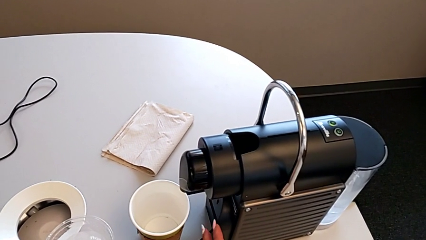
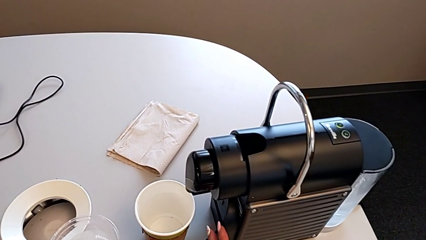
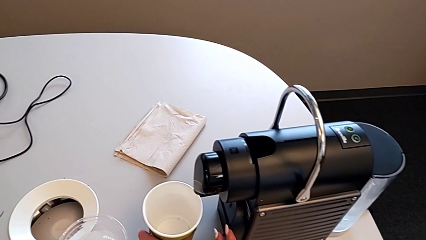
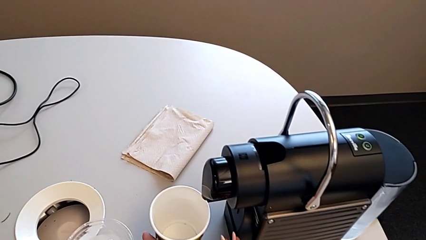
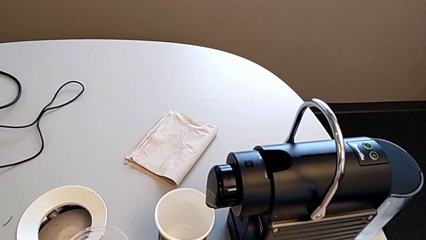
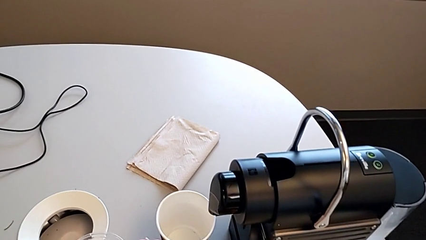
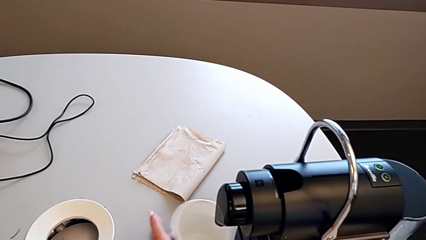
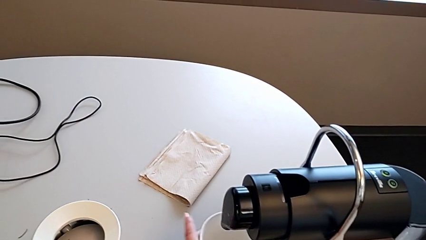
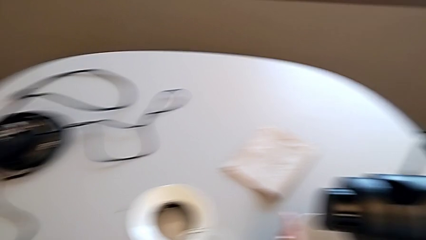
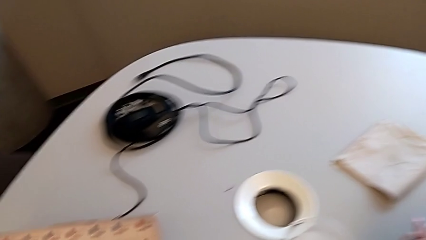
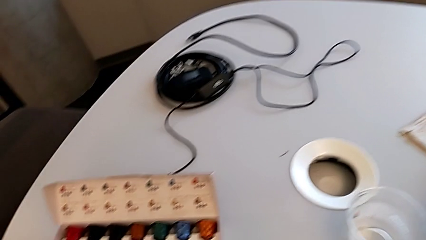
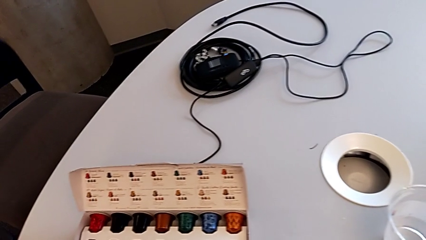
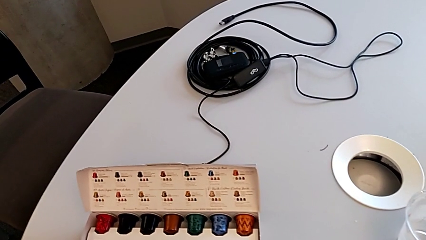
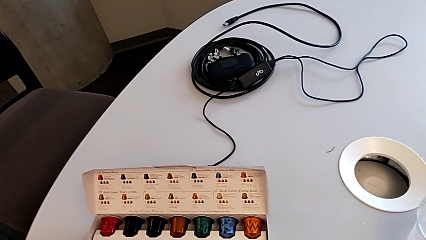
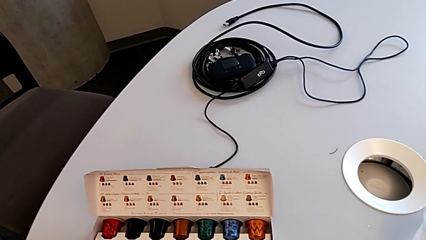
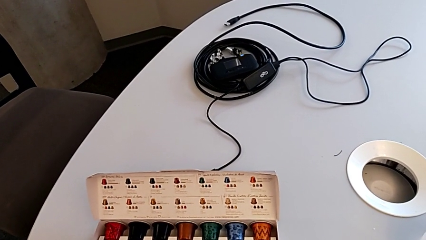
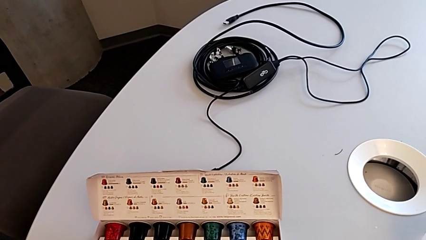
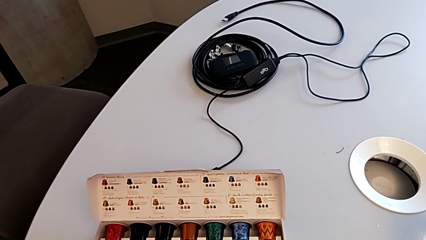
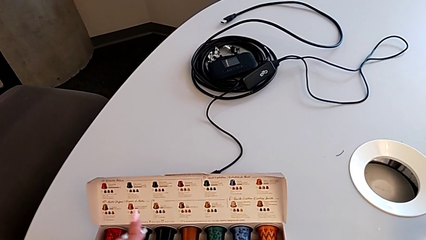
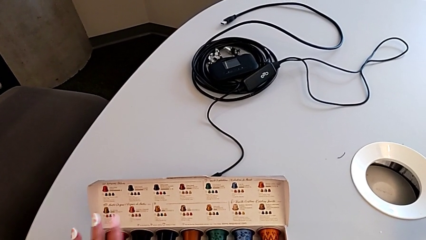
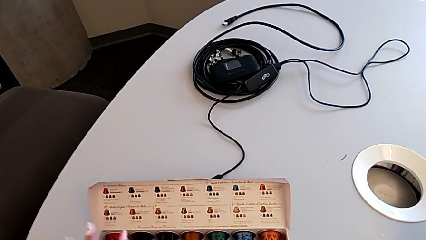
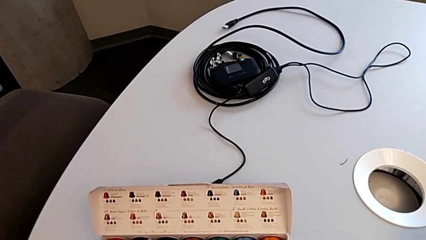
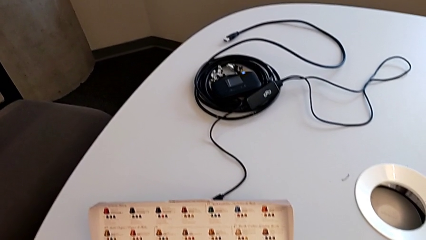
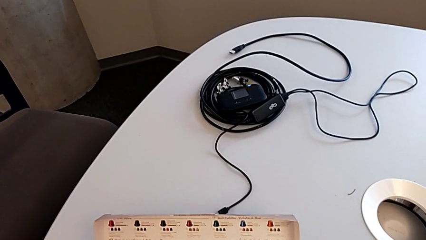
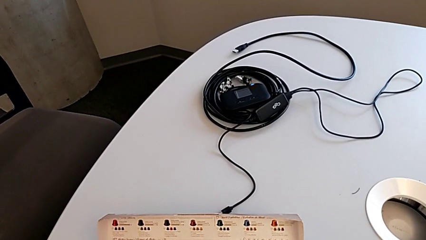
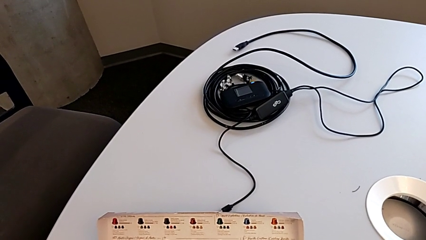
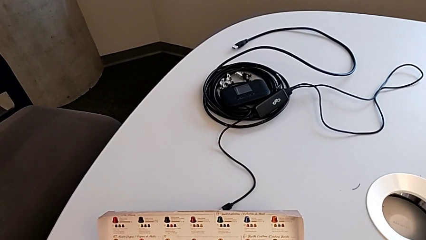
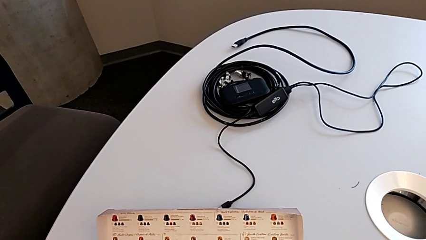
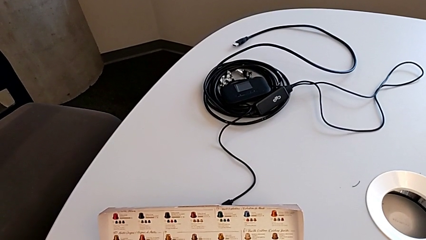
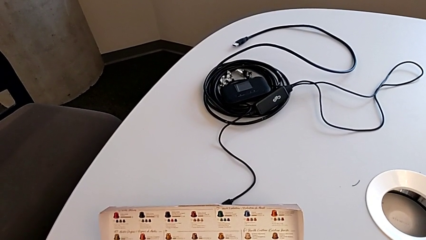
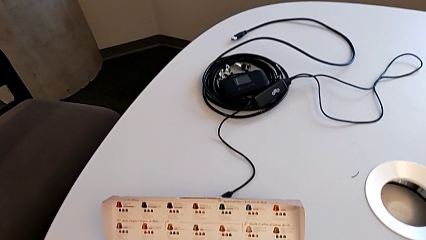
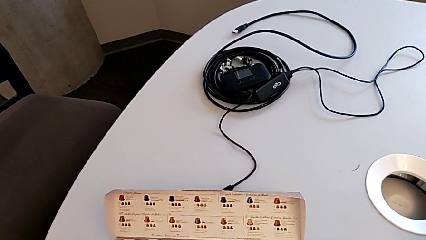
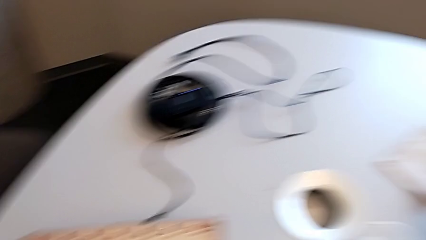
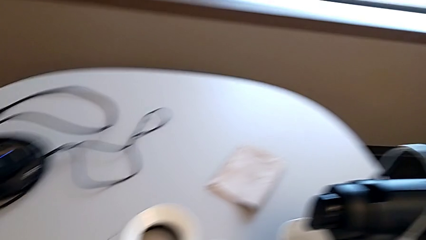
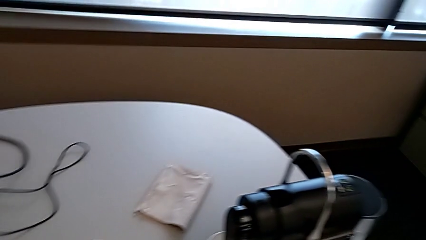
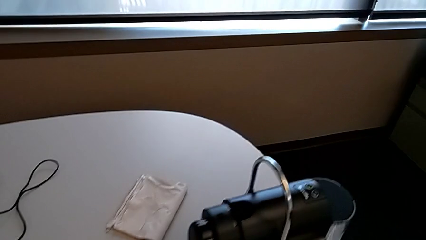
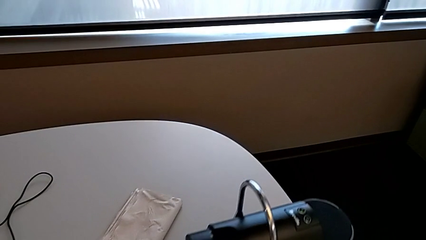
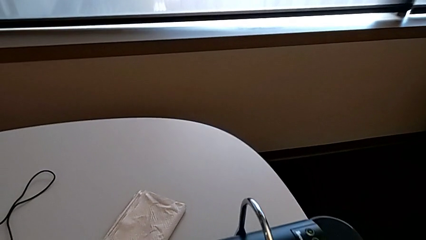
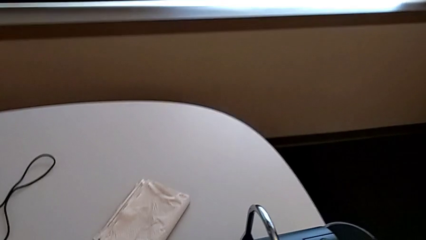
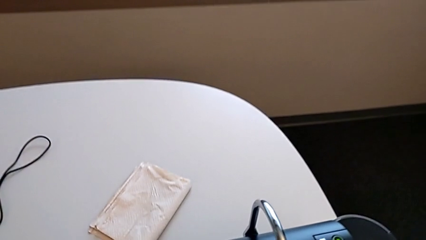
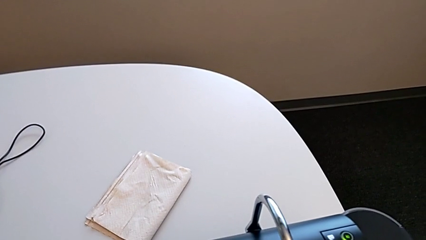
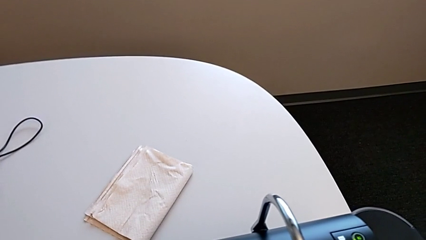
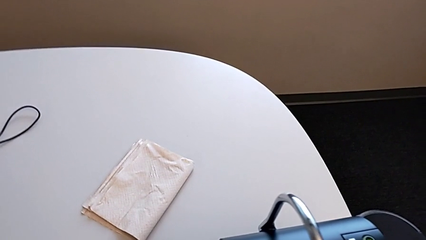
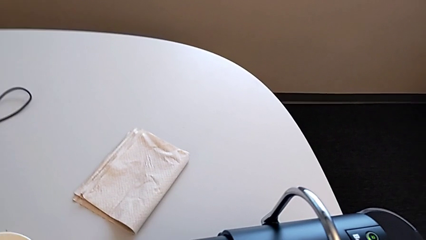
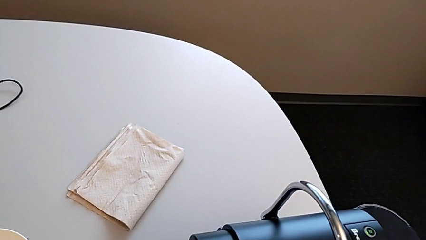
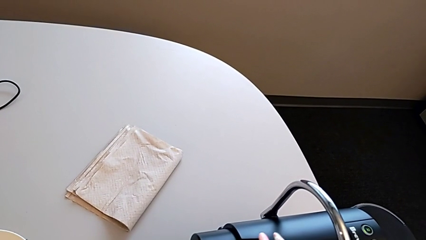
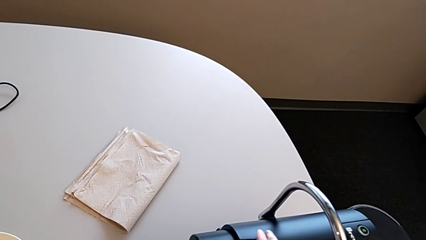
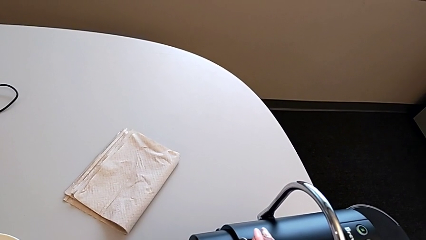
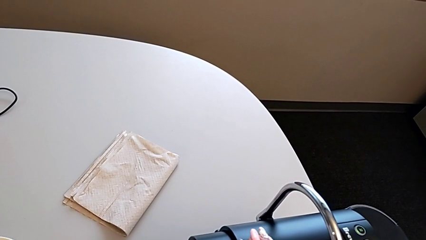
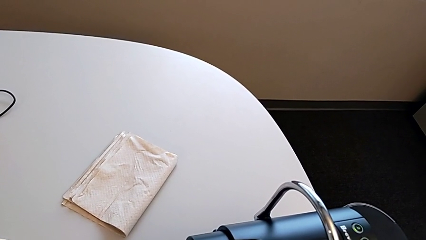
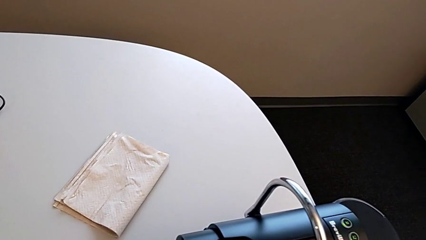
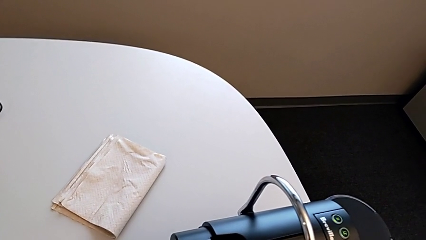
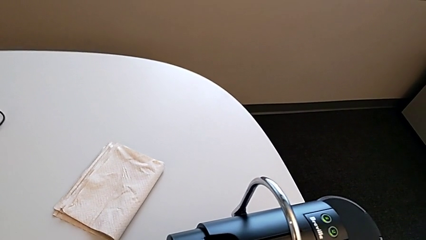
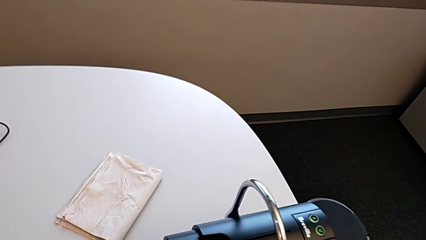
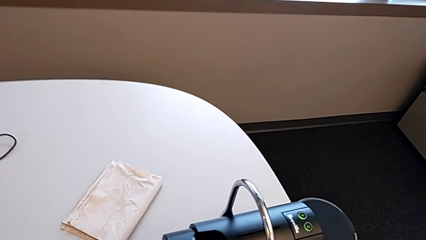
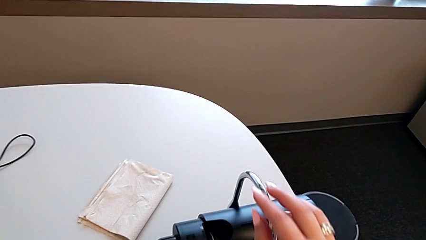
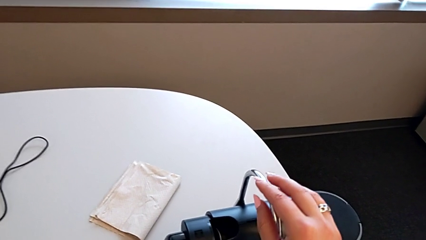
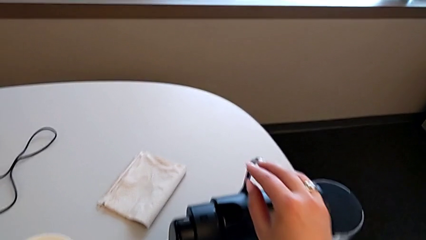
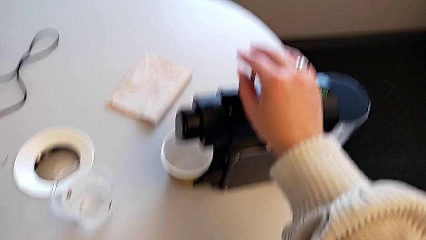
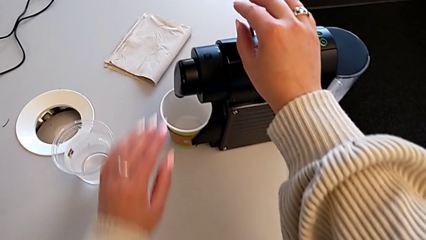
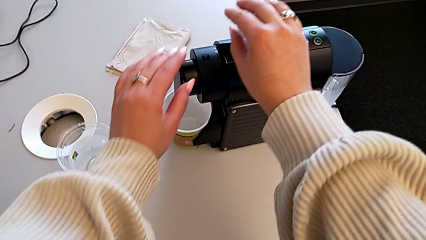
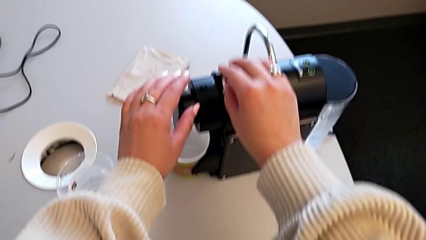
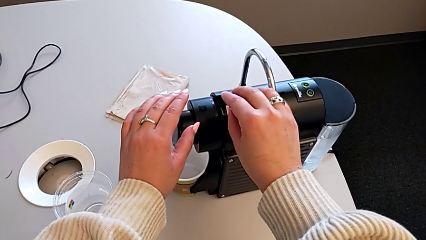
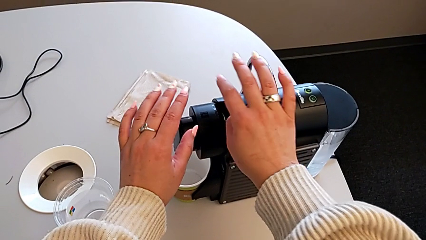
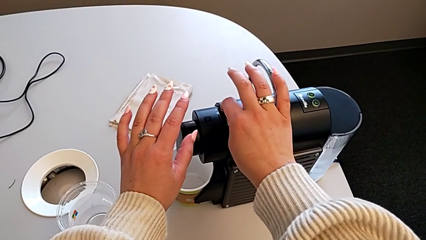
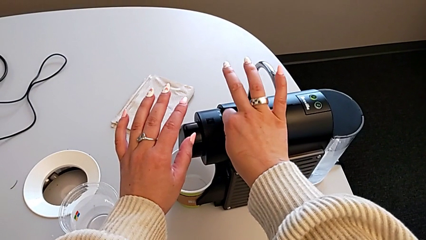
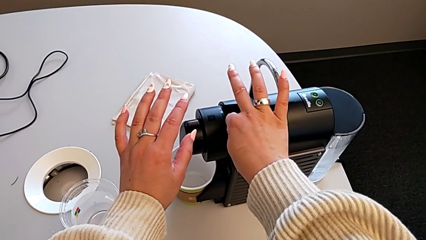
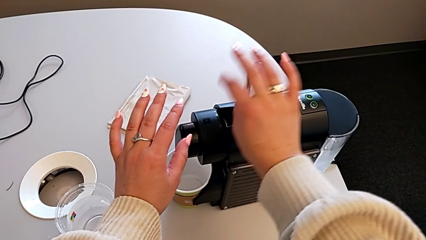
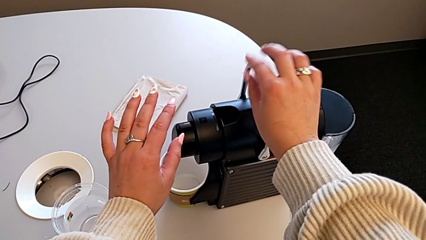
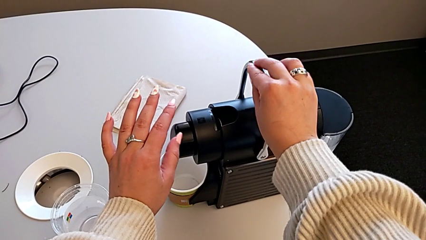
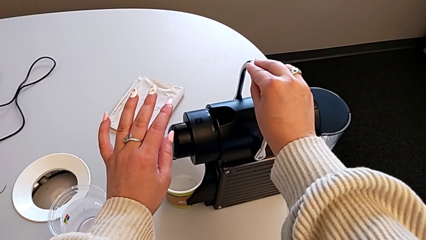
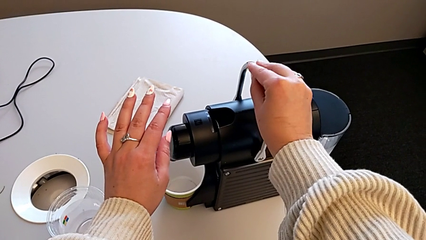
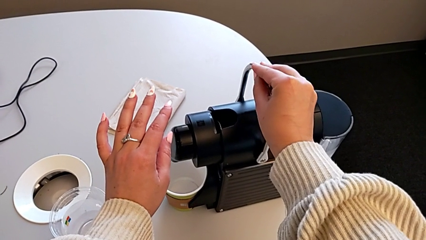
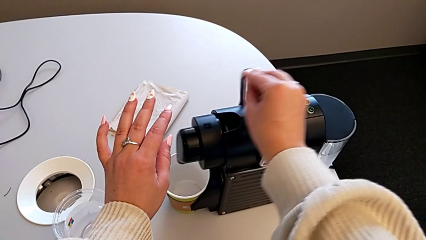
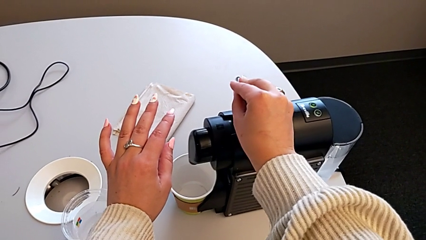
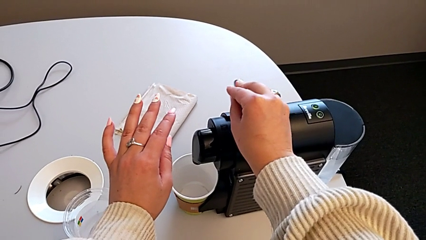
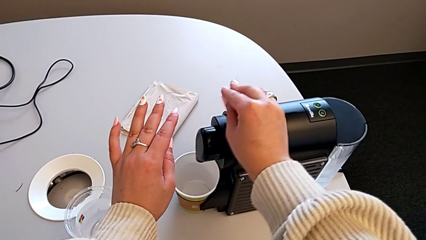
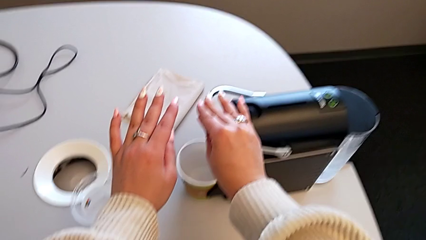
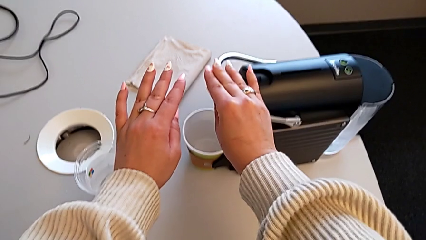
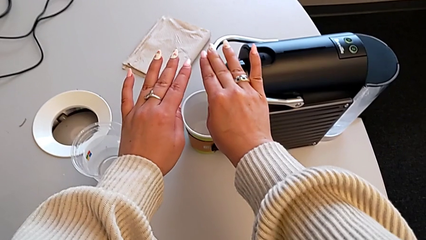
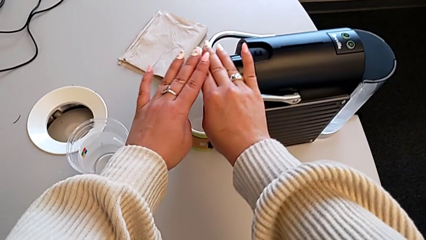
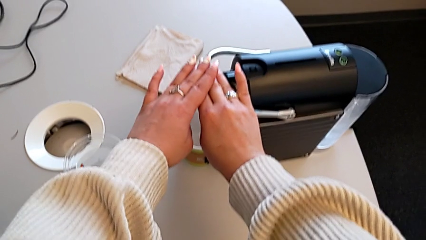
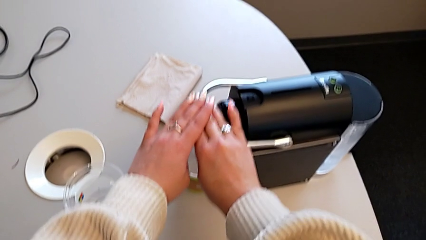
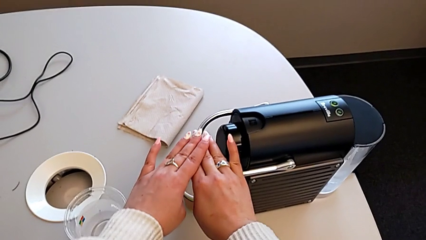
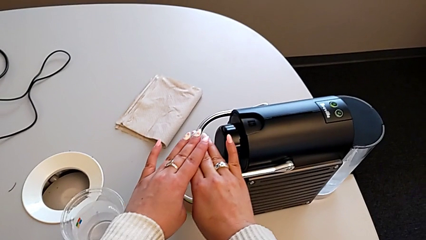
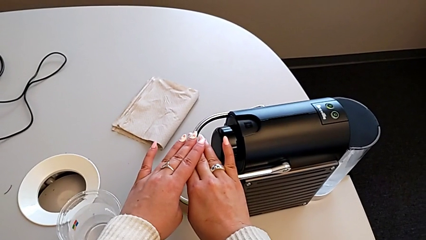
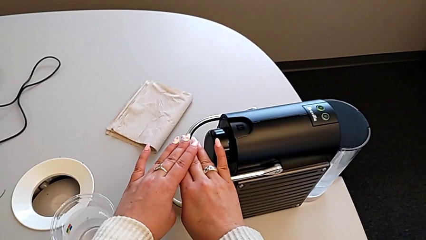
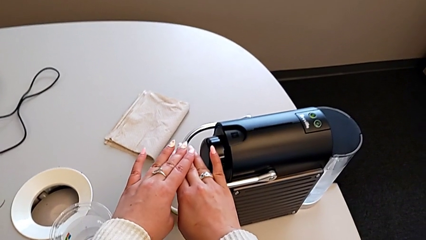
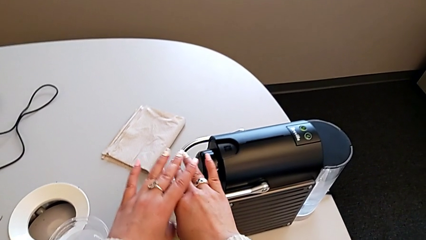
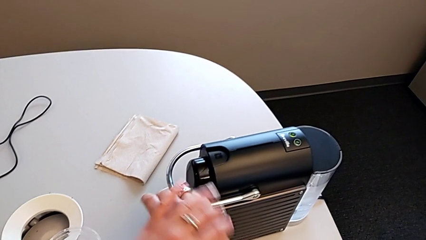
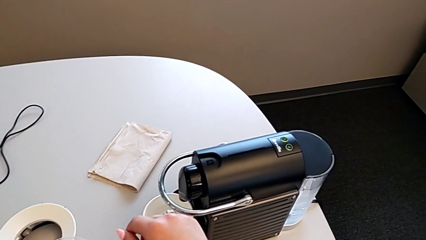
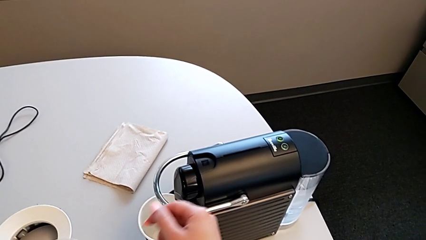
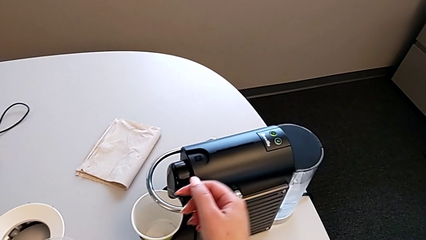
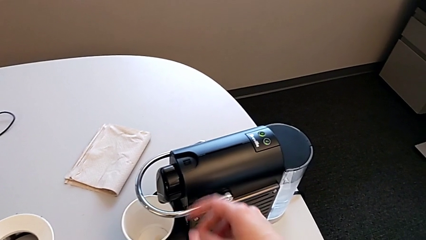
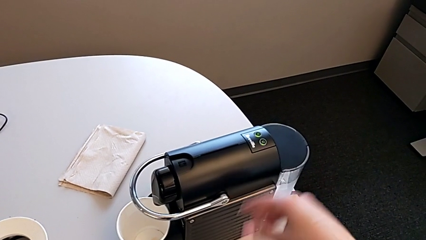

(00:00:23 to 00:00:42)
The camera wearer is inserting a capsule into the espresso machine. They hold the drip tray, slide the paper cup, press the button, insert the coffee capsule, grab the lever and push it twice.
